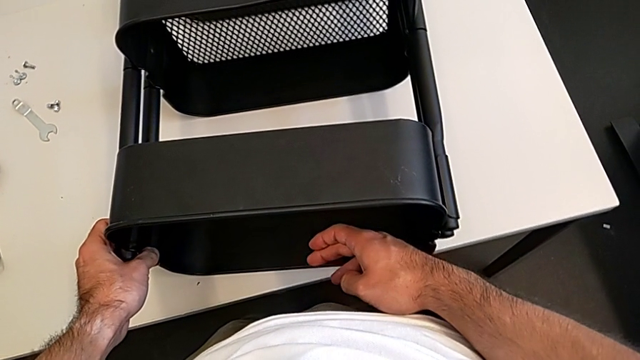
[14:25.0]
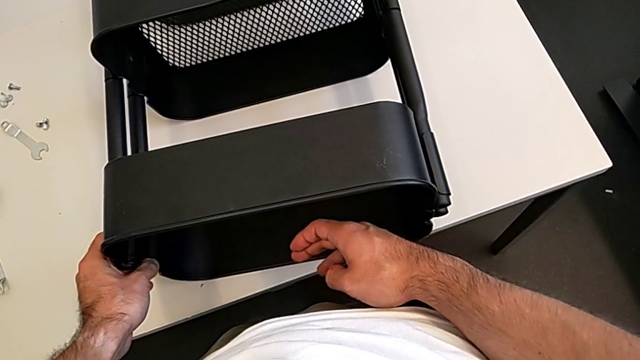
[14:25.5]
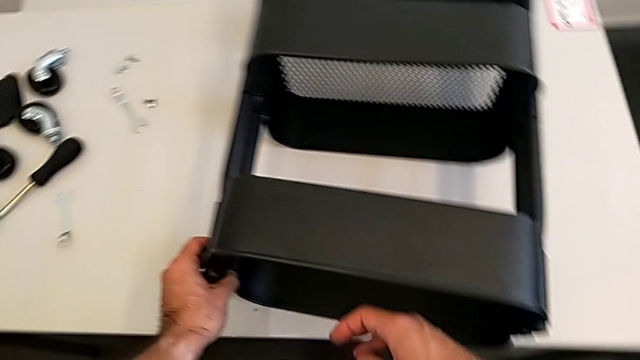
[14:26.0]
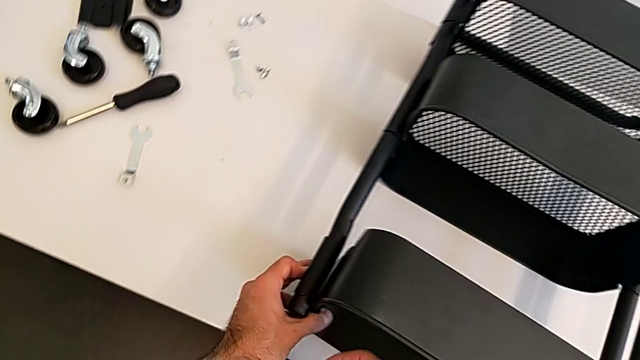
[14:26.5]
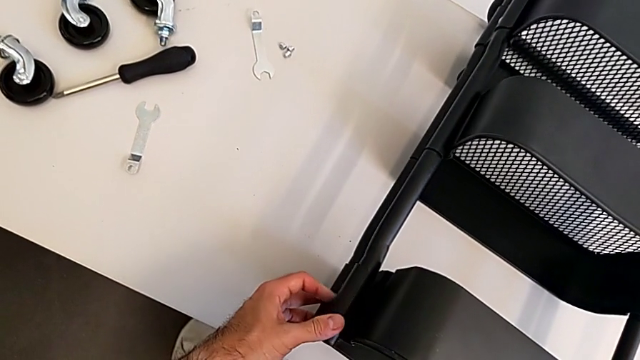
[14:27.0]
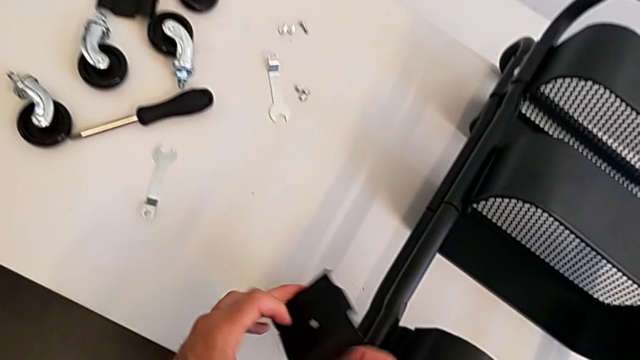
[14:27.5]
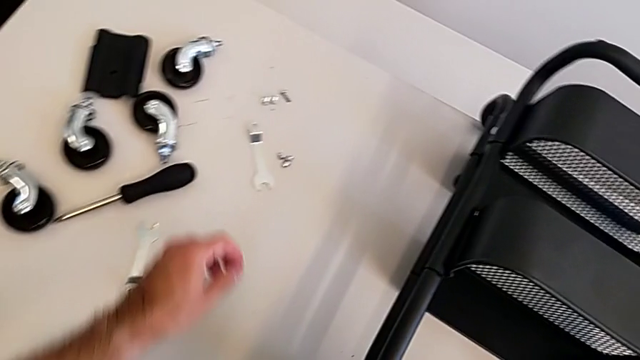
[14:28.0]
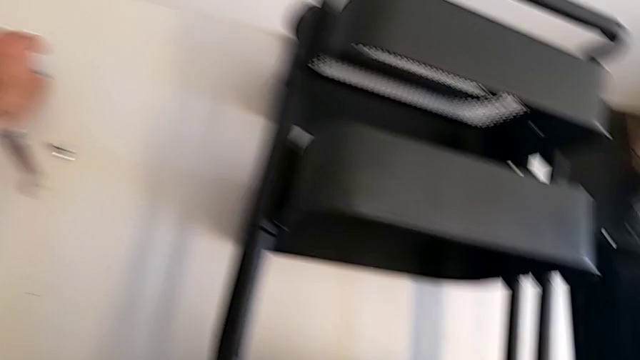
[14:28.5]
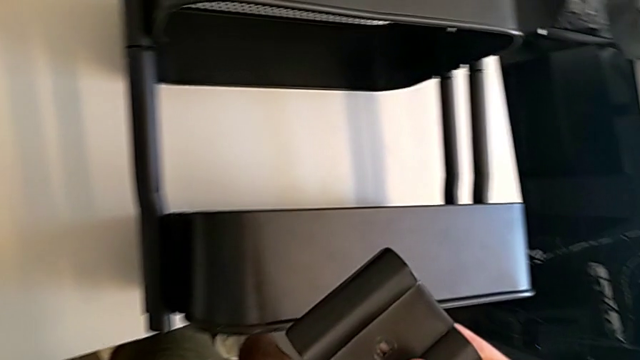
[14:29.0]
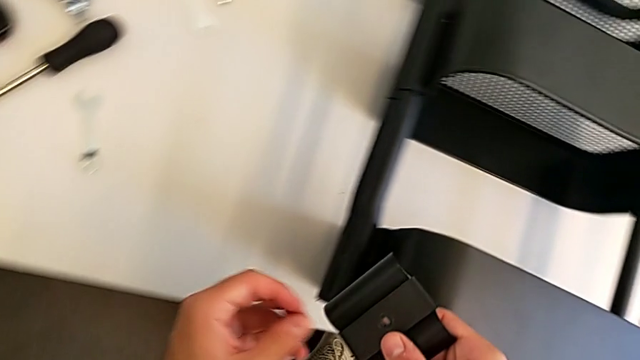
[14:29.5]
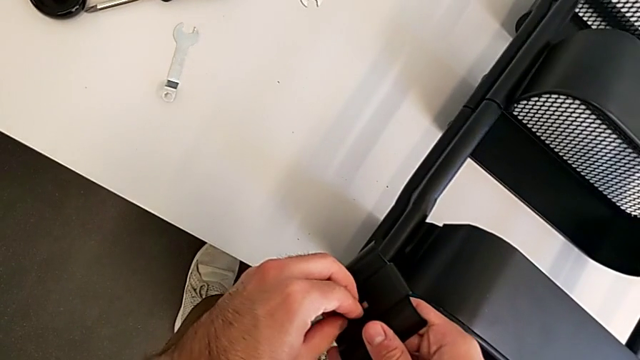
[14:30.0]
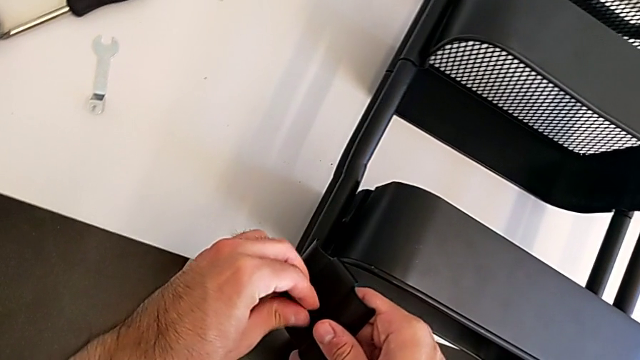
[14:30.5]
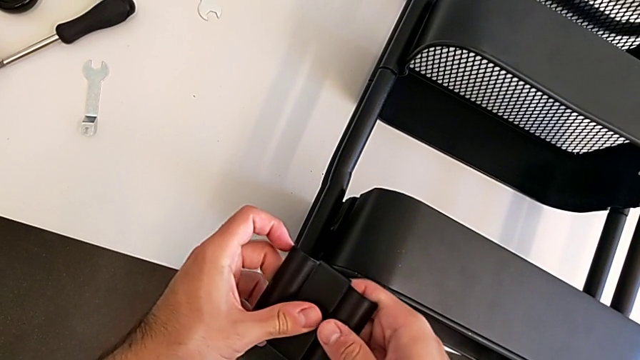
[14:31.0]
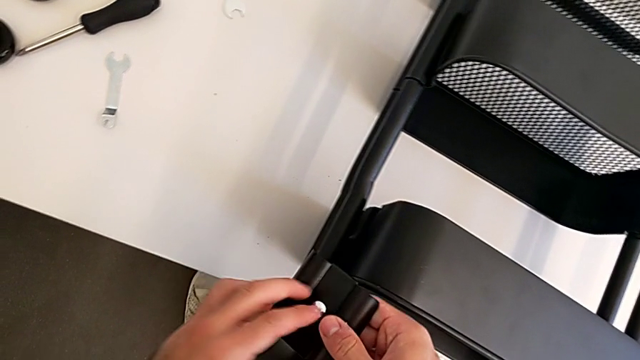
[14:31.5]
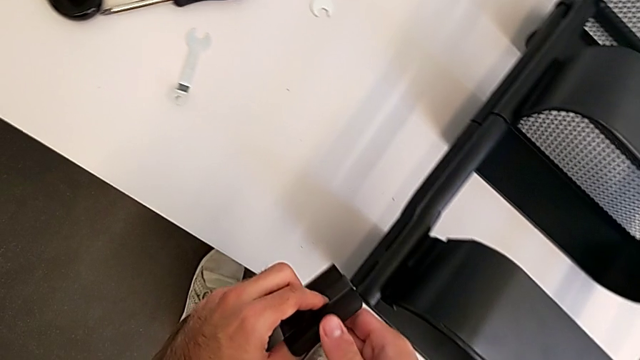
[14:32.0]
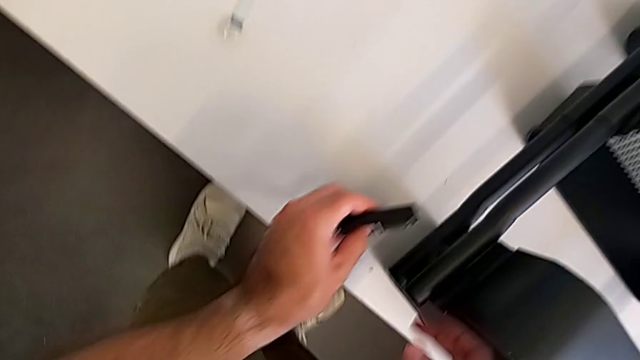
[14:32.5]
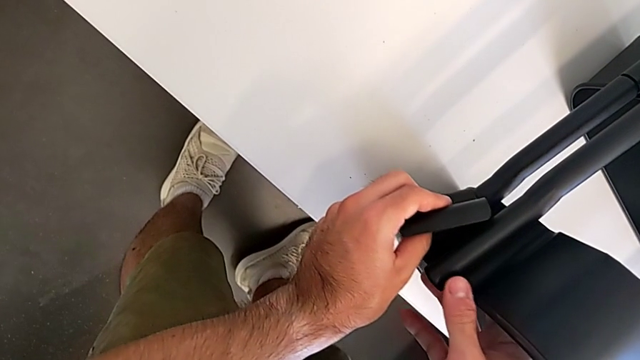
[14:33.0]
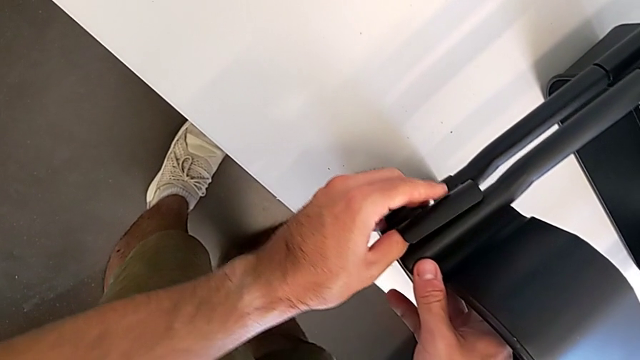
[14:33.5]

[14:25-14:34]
The camera wearer is screwing the top grid tray. They insert the screw and begin to insert the top bracket.

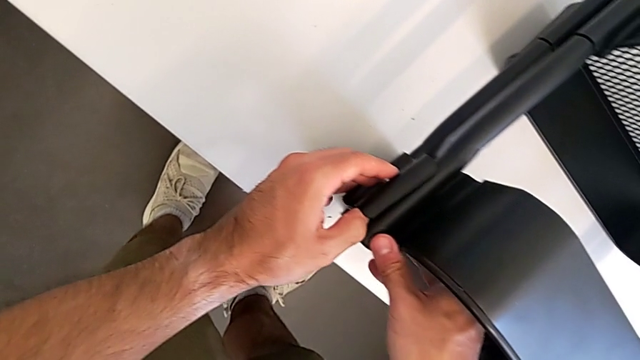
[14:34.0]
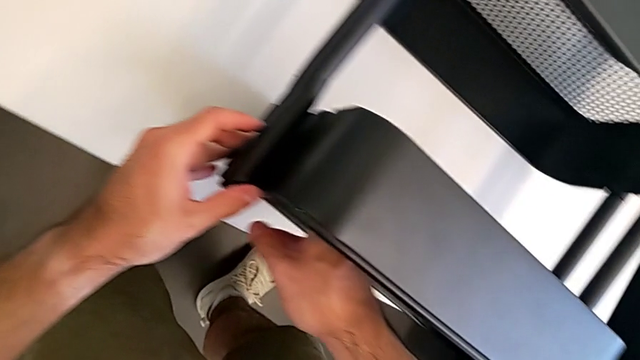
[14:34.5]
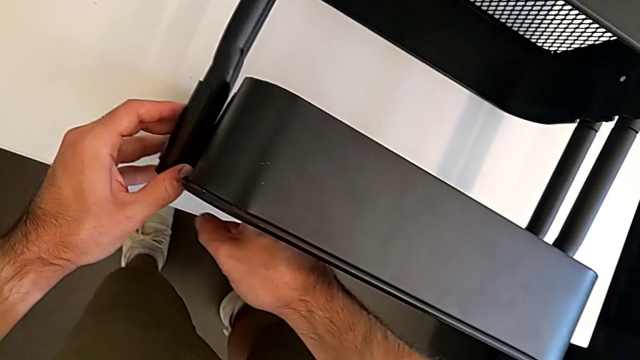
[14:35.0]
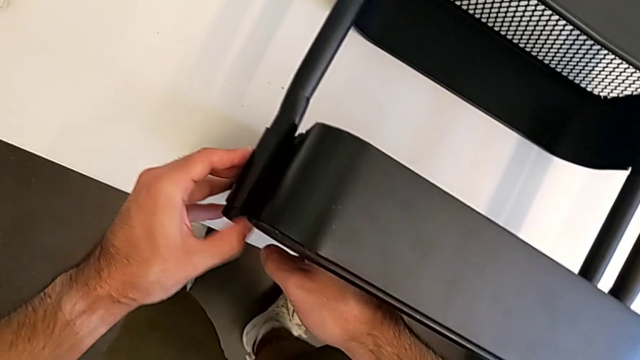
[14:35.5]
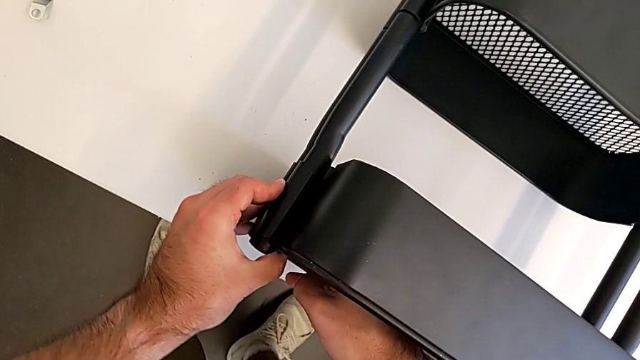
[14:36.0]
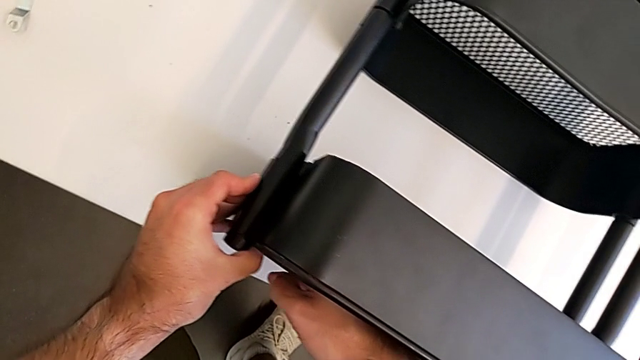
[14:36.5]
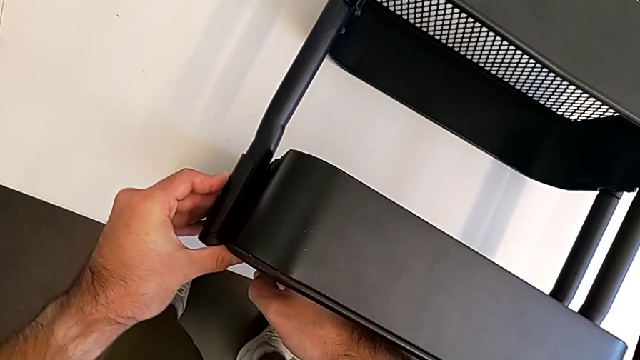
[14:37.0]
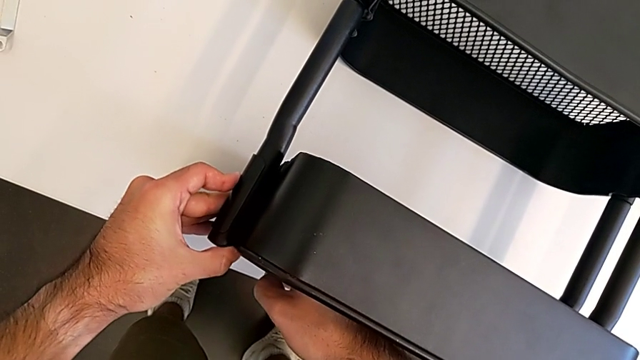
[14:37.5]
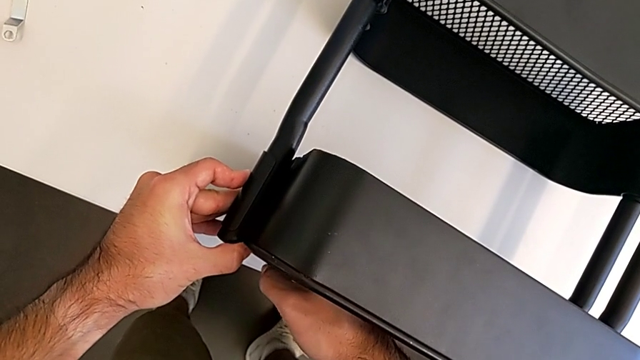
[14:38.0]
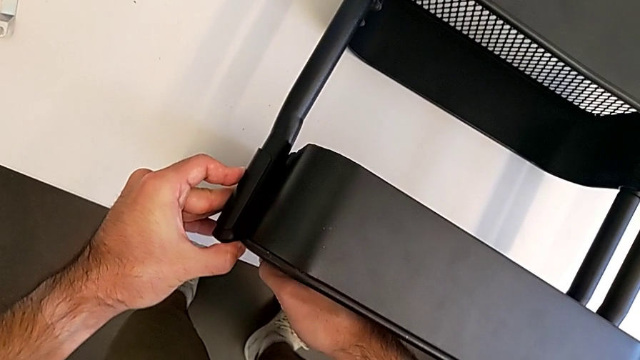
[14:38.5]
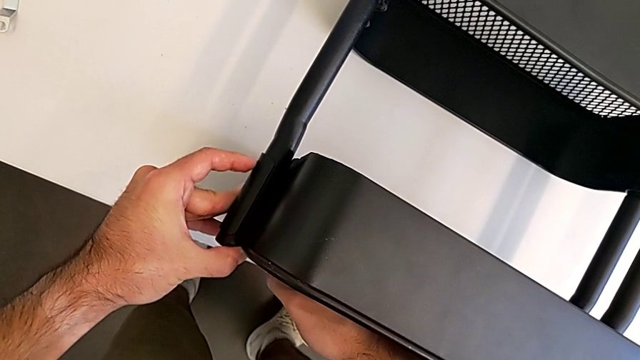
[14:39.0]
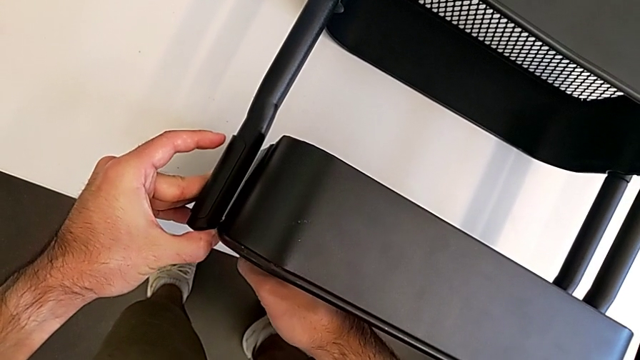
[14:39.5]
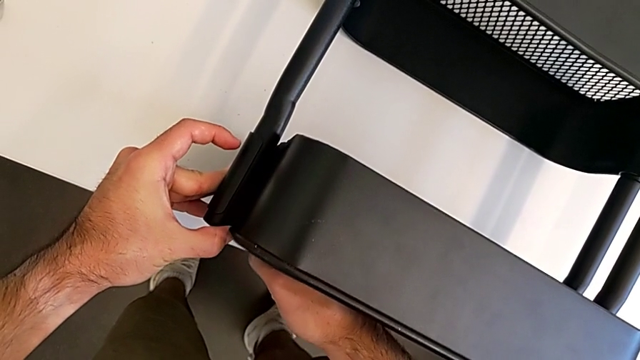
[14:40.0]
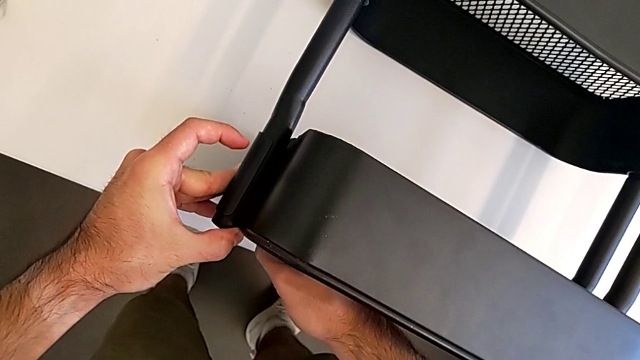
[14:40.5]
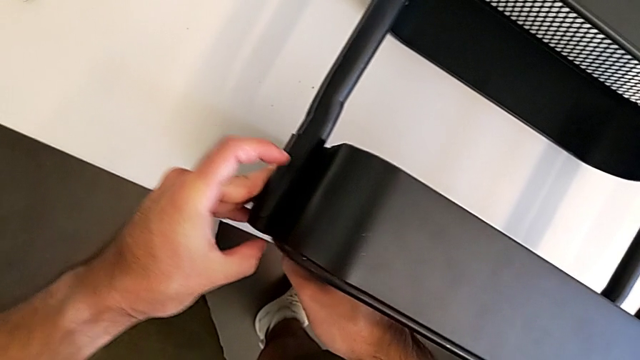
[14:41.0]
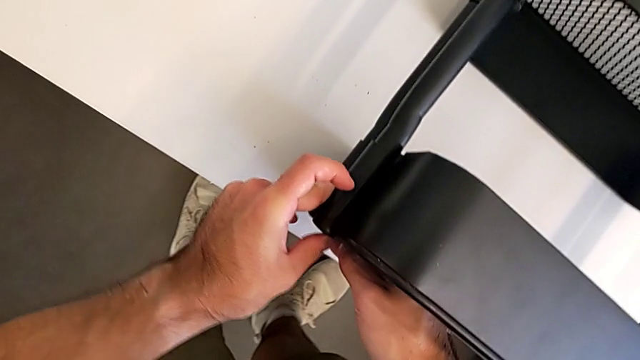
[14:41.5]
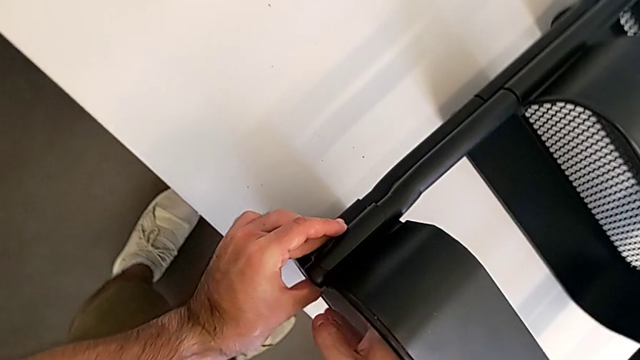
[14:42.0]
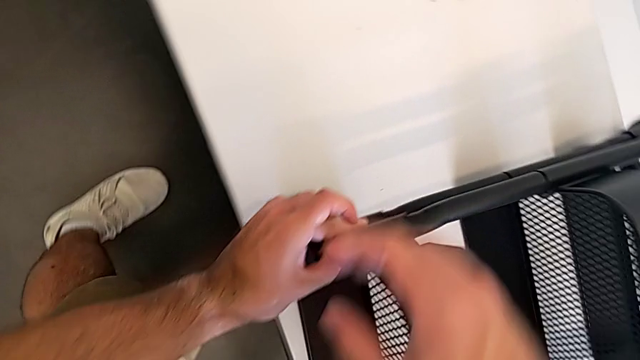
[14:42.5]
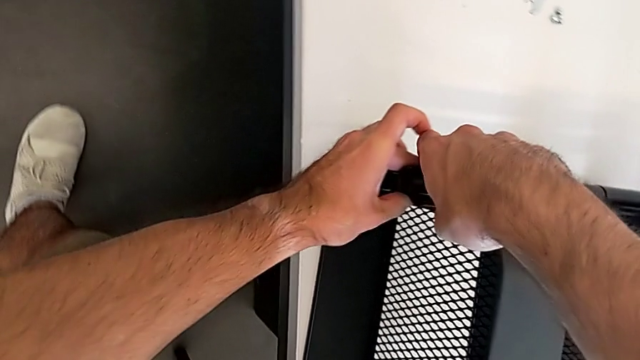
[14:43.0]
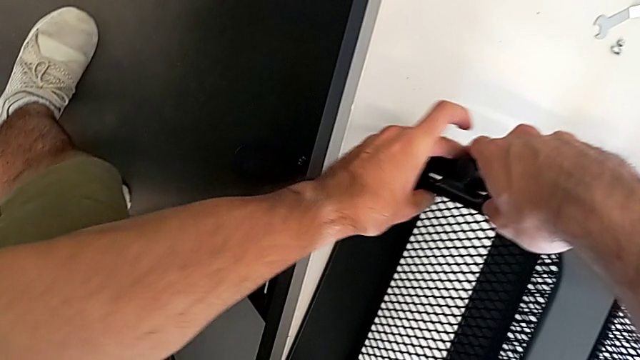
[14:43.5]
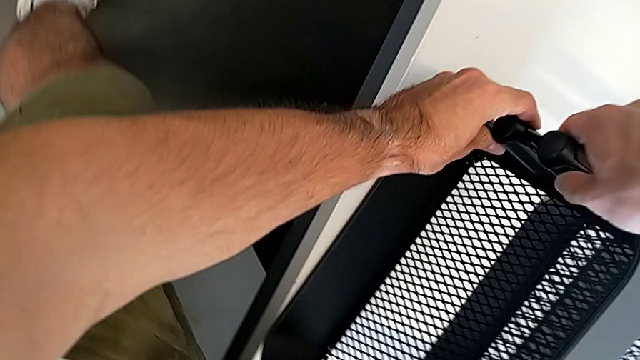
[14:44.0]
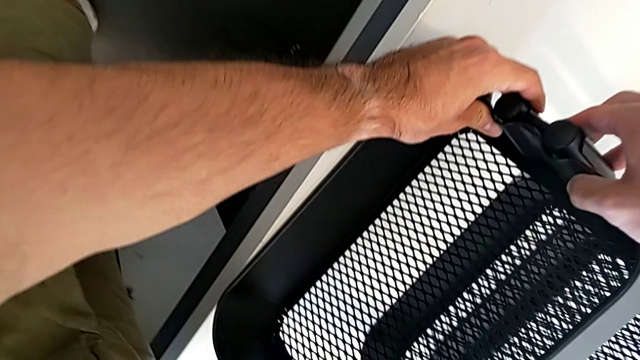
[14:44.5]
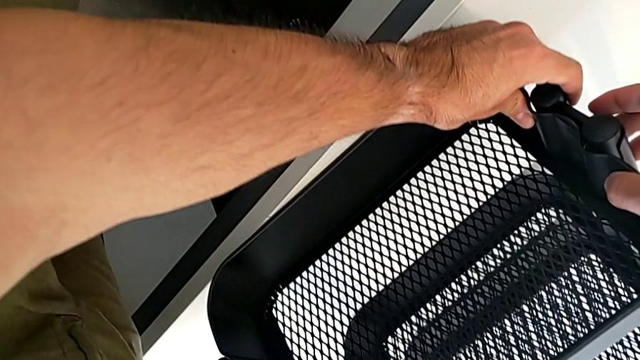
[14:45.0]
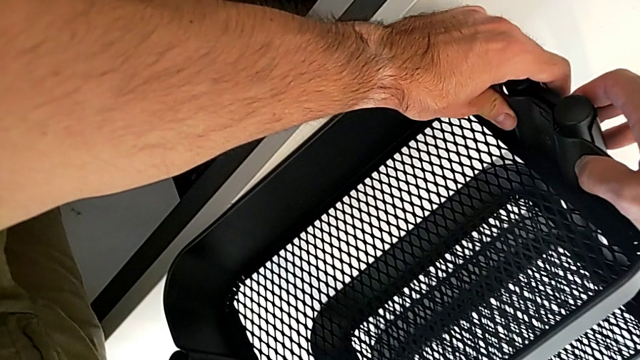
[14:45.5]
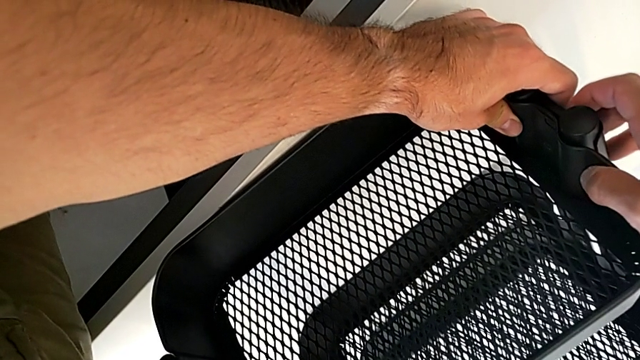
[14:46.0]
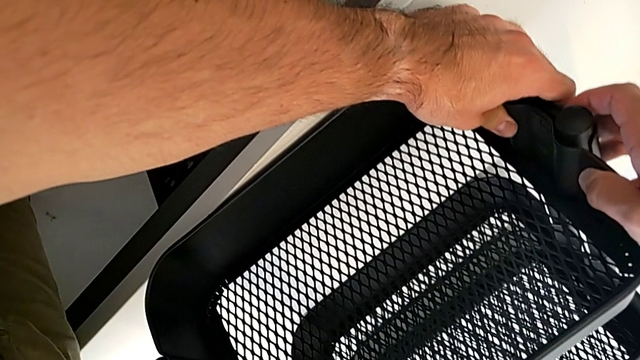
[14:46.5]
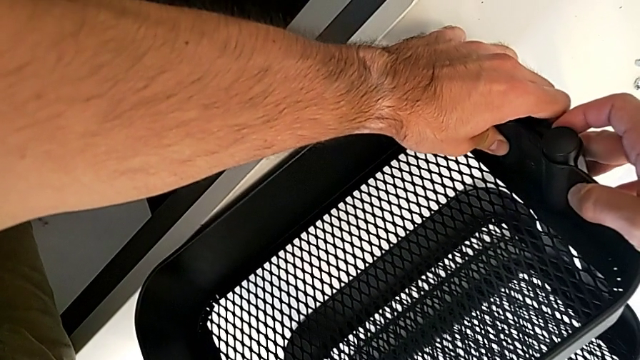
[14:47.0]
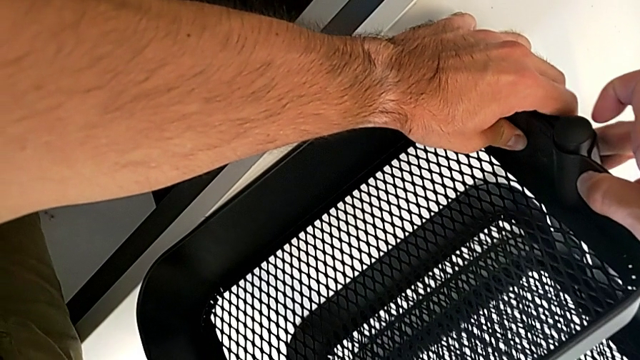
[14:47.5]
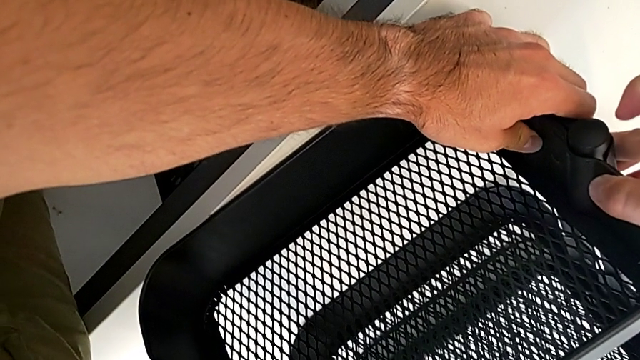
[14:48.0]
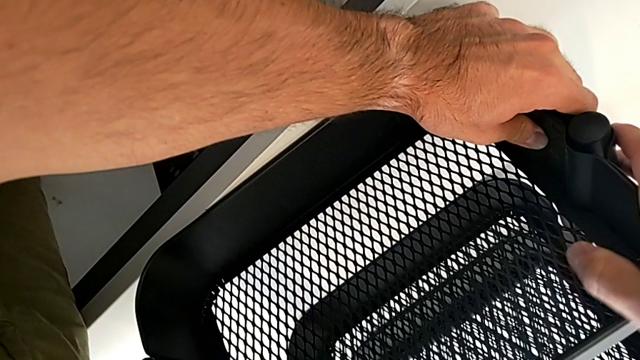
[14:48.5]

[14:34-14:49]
The camera wearer is screwing the top grid tray. They keep inserting the top bracket.
